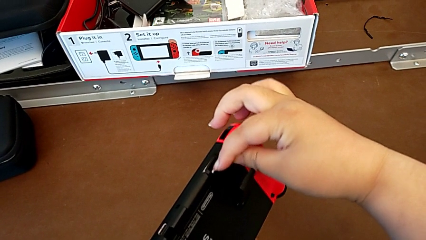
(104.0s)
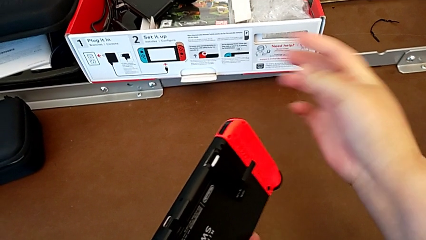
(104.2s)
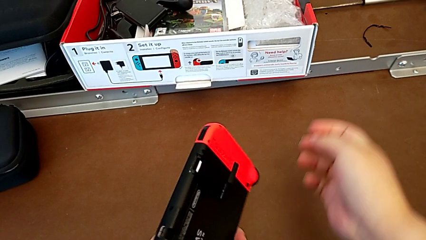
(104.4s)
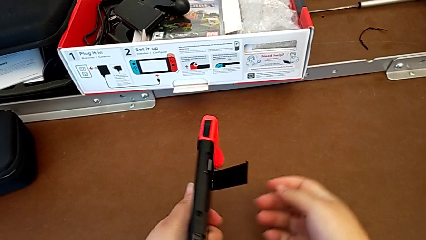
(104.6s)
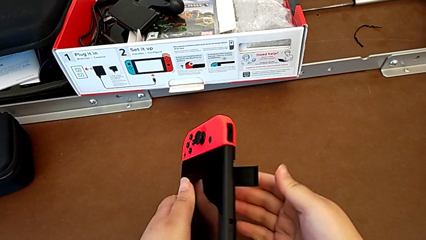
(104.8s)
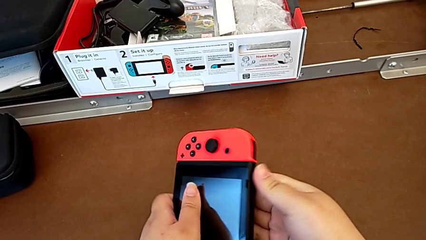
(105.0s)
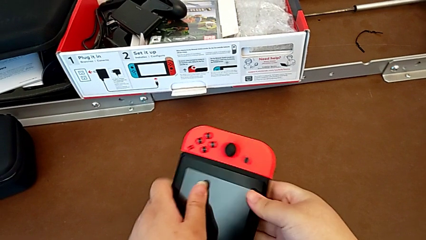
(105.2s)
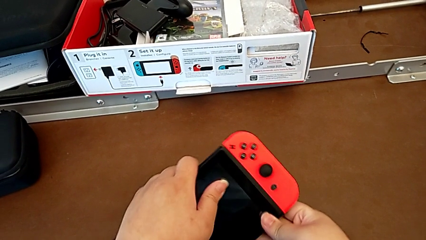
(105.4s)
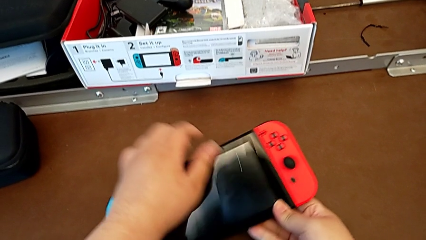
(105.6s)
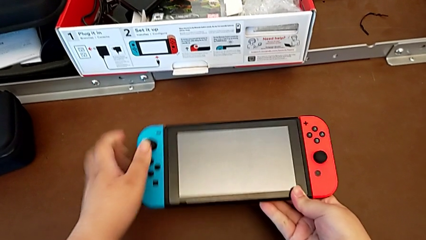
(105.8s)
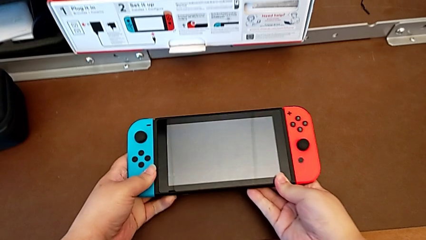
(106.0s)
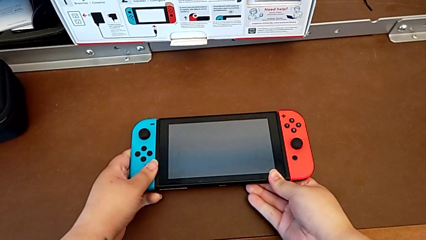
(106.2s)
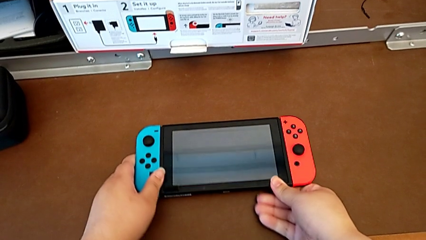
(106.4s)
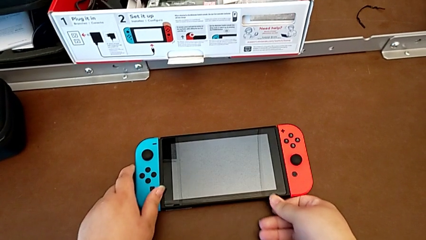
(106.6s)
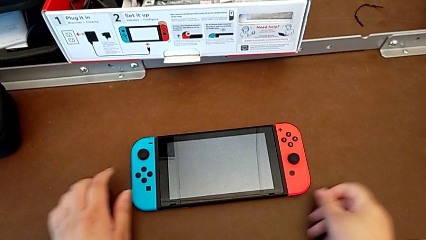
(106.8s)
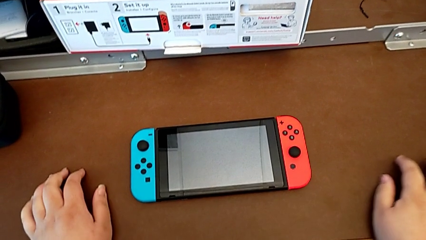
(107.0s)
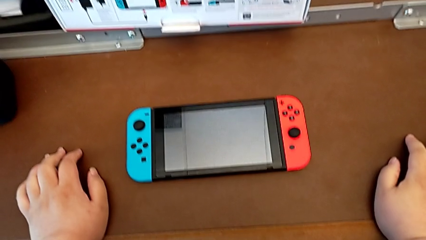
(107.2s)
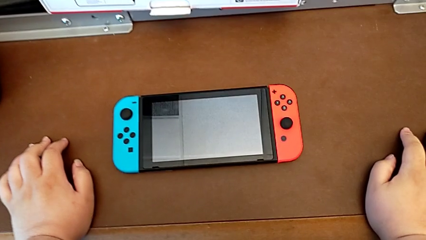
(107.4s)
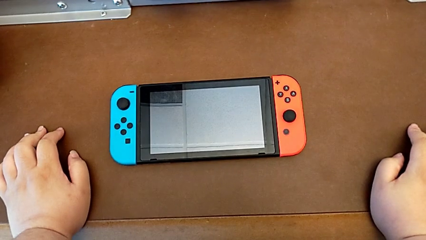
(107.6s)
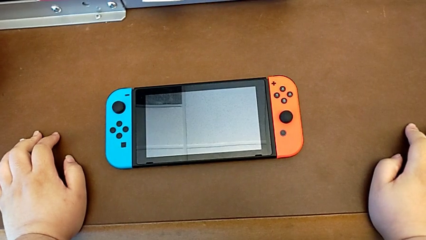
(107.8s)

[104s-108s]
The camera wearer is changing the SD card in the Nintendo Switch. They close the kickstand and begin to place the Nintendo Switch.

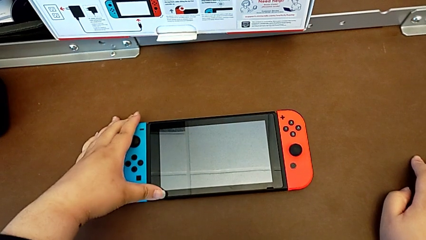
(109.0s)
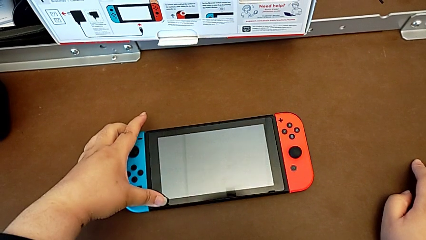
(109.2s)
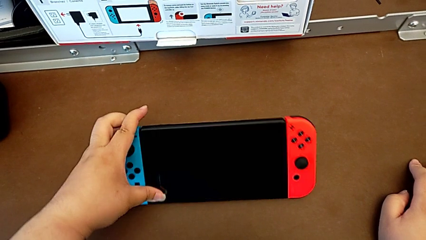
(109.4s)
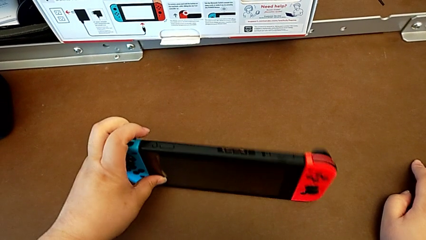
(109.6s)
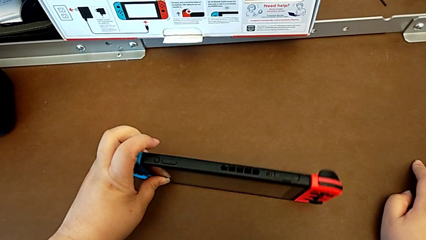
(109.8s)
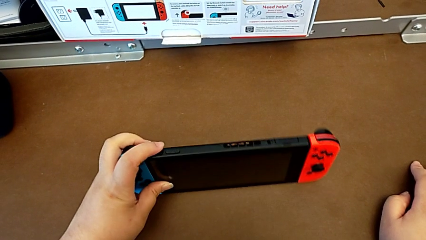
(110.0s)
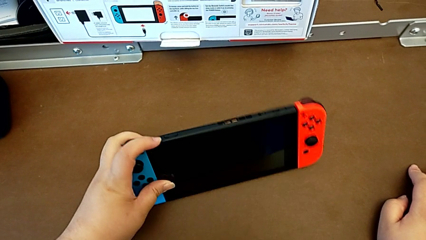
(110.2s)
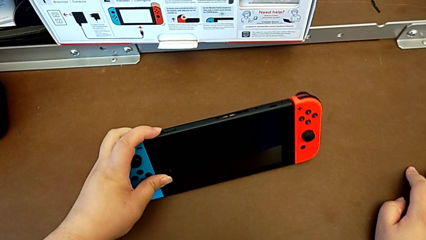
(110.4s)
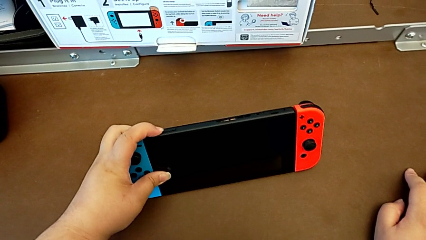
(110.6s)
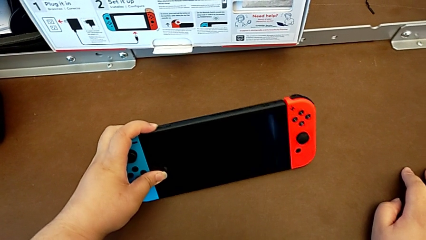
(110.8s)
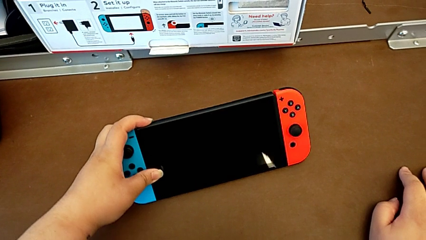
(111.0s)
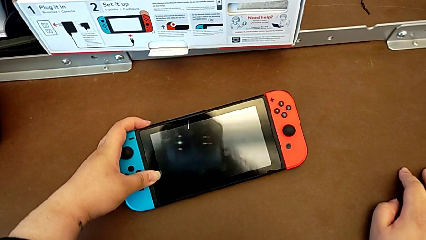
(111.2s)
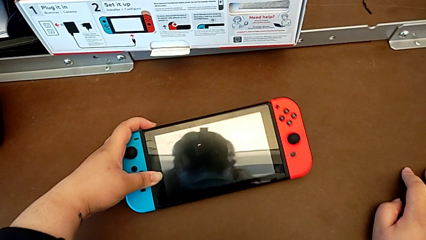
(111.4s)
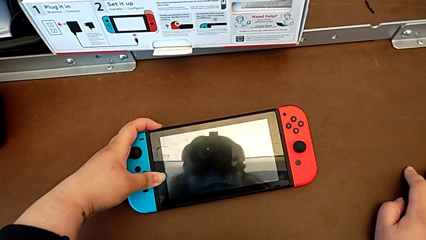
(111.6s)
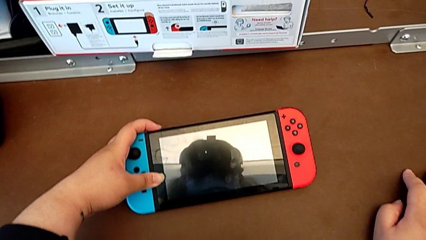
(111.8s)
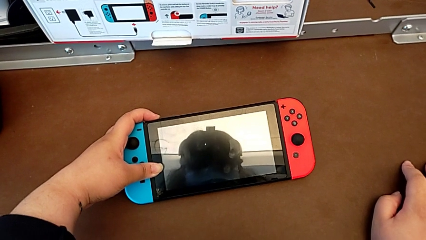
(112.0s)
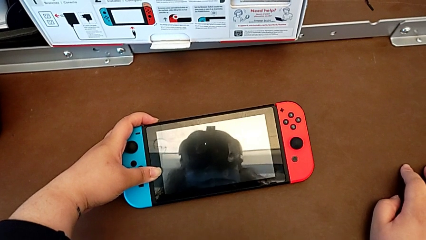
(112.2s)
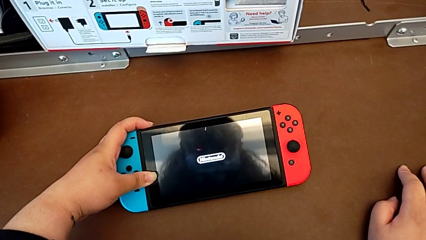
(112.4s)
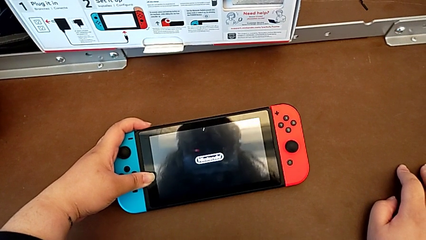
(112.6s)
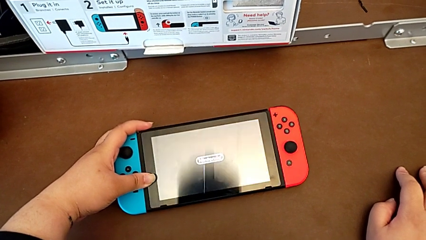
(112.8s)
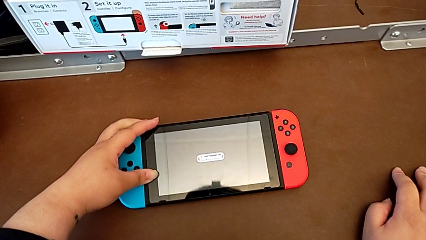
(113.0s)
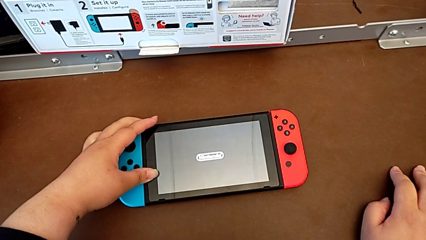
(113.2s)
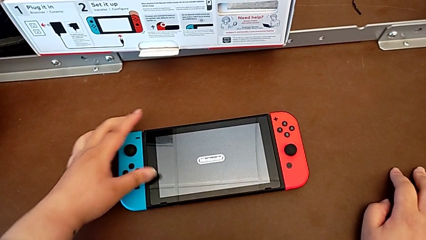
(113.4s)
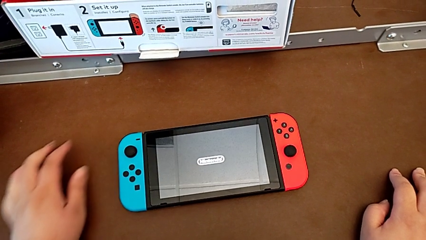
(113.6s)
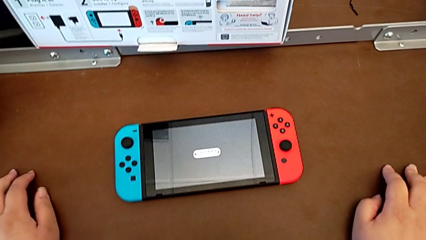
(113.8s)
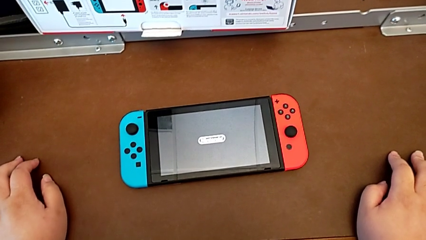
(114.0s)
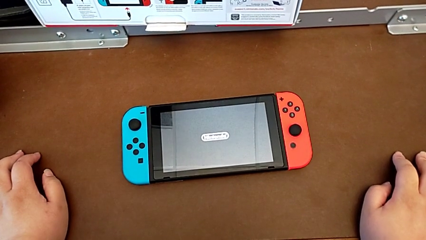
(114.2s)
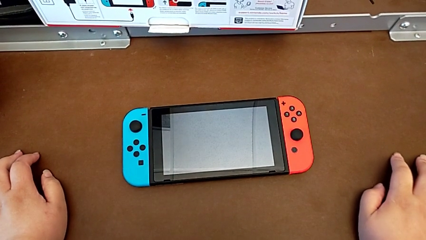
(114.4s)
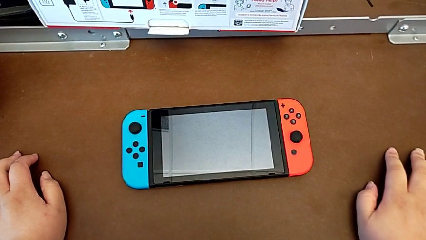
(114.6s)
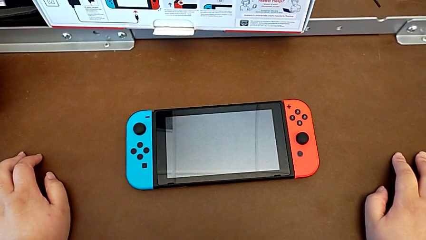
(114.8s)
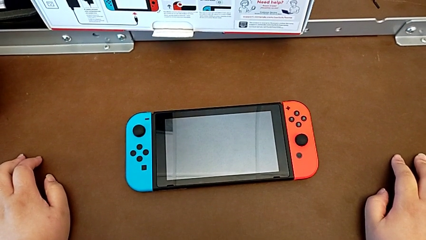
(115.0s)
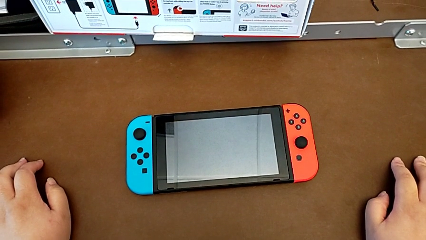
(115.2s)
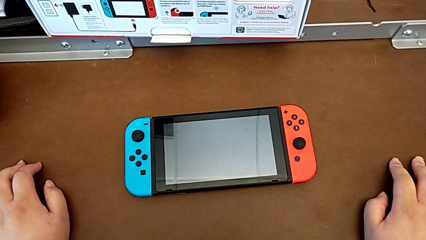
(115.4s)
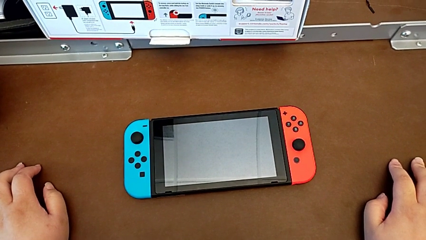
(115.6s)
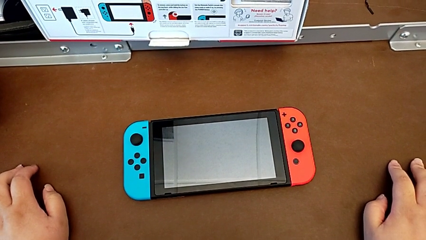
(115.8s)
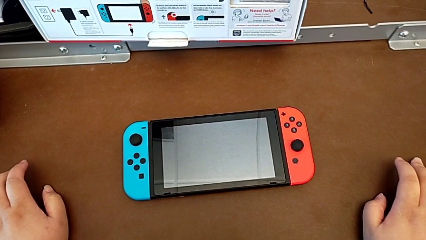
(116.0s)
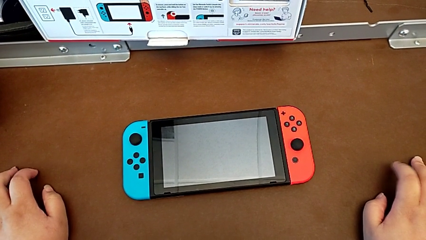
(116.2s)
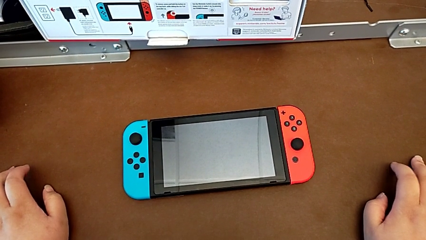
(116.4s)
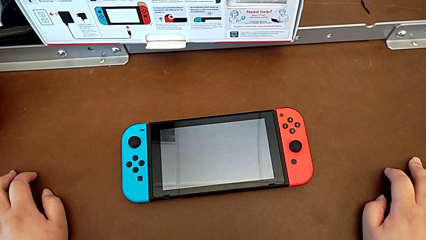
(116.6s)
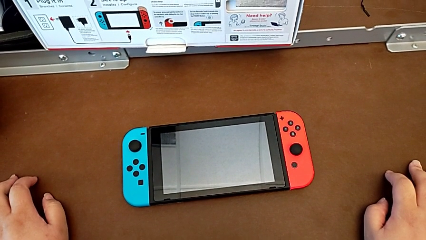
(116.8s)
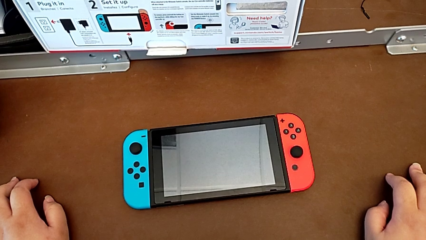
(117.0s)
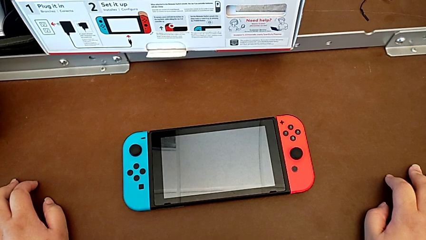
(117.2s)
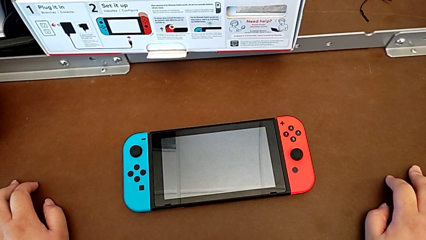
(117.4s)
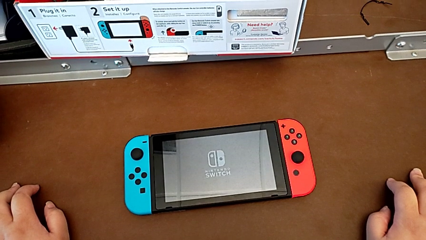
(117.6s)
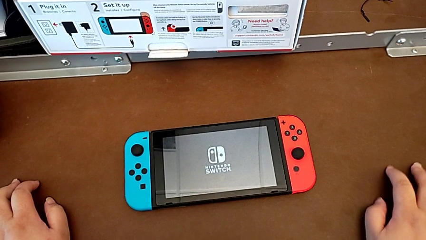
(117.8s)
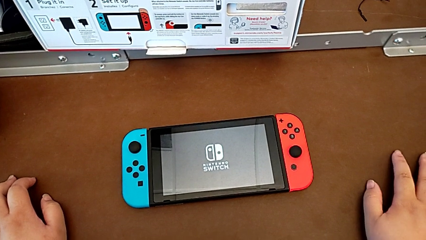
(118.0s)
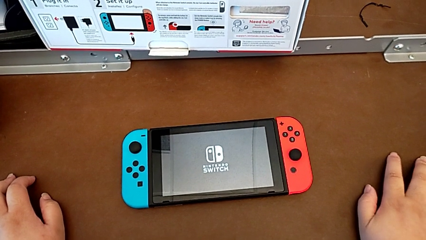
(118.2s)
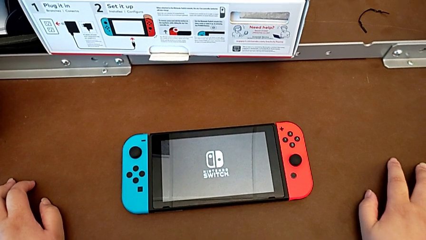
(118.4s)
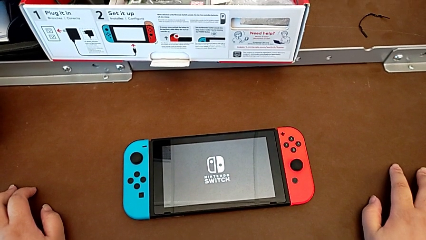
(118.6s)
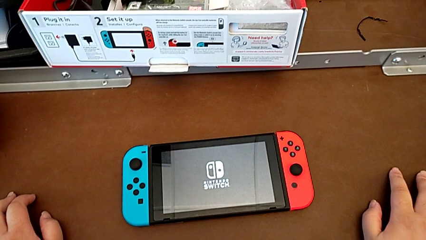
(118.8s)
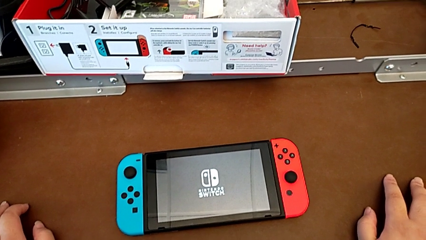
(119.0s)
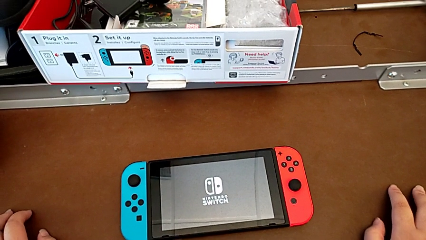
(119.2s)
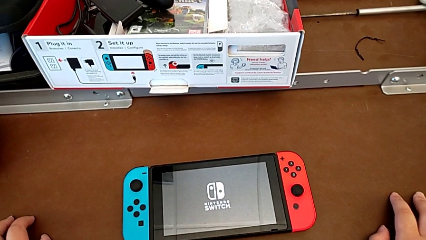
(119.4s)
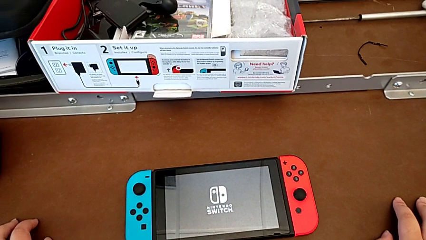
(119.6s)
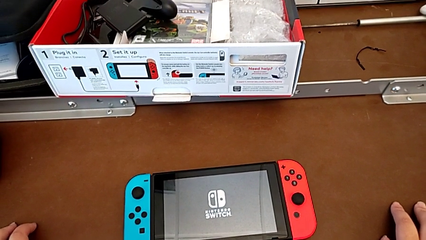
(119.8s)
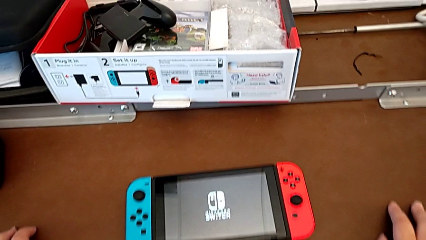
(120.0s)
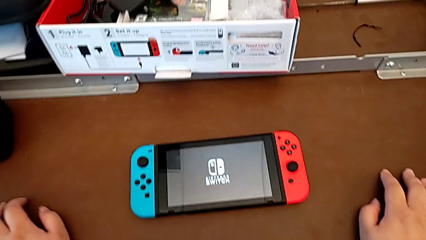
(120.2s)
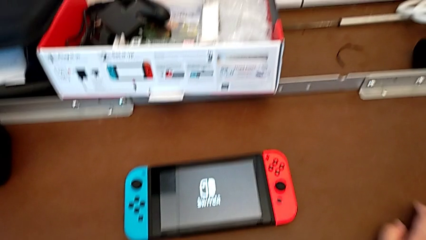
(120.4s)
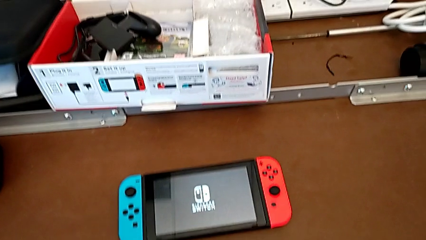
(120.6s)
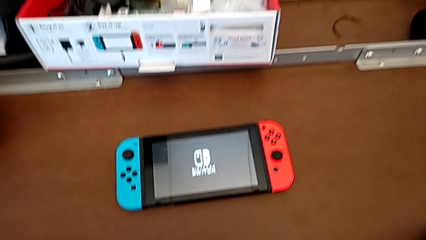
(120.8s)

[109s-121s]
The camera wearer is turning on their Nintendo Switch. They press the button.
